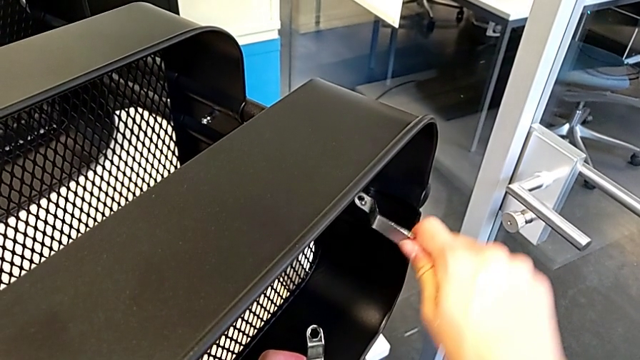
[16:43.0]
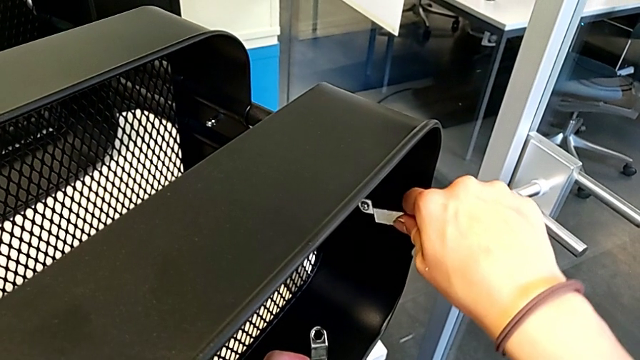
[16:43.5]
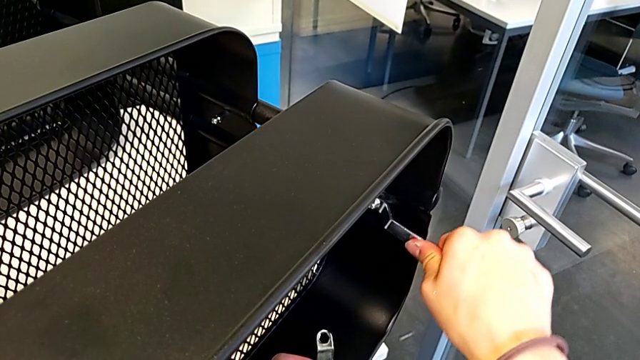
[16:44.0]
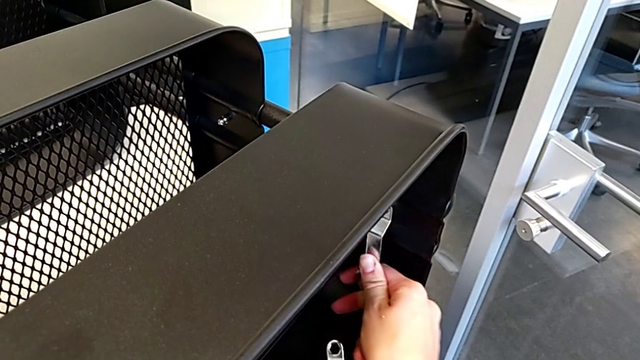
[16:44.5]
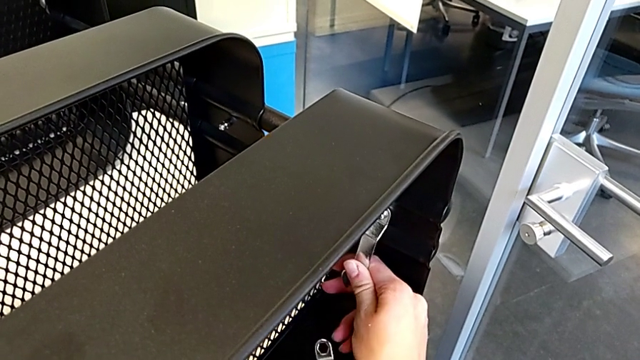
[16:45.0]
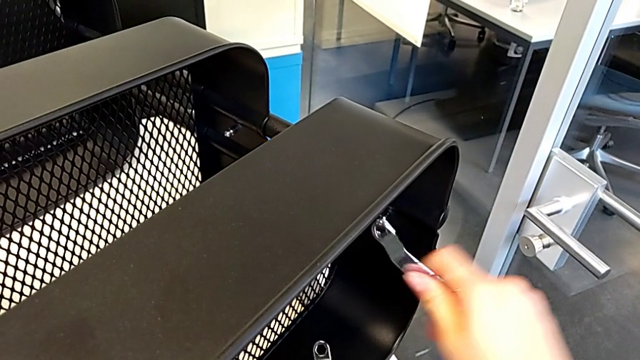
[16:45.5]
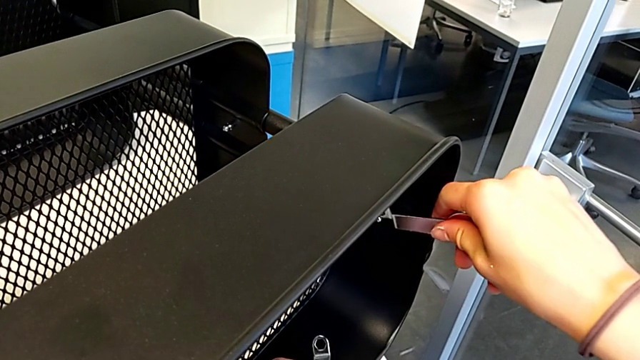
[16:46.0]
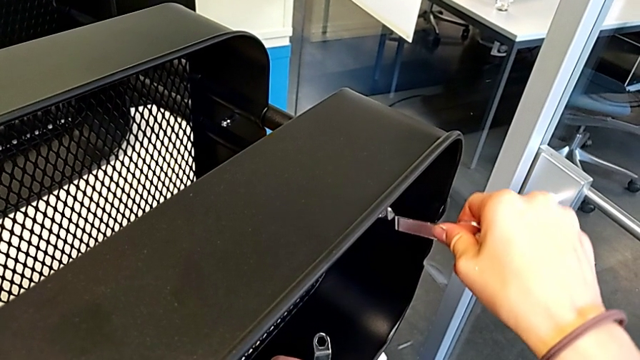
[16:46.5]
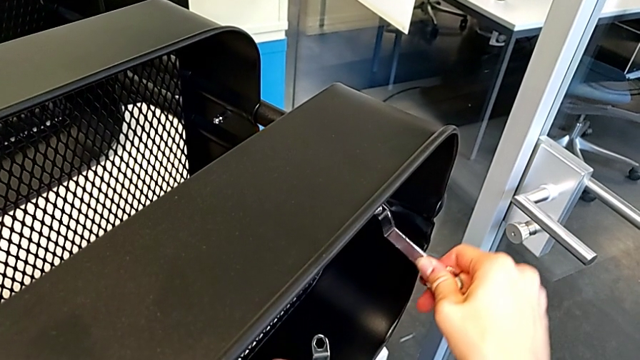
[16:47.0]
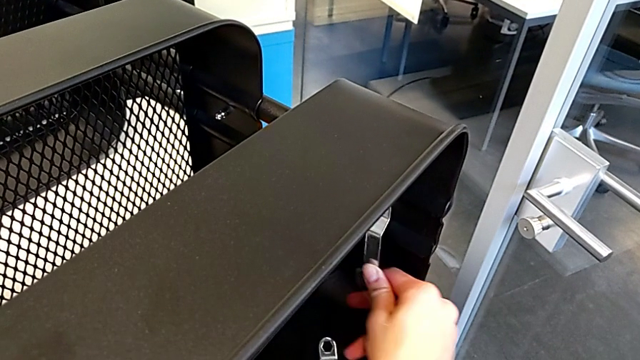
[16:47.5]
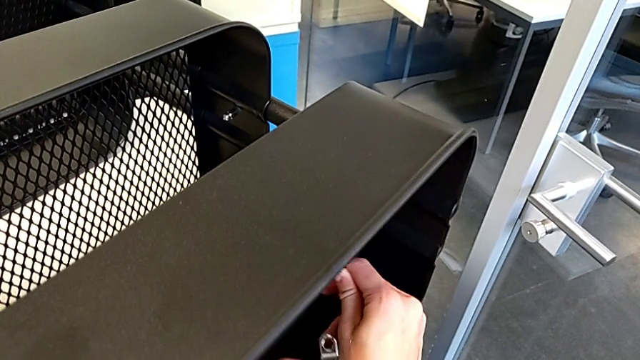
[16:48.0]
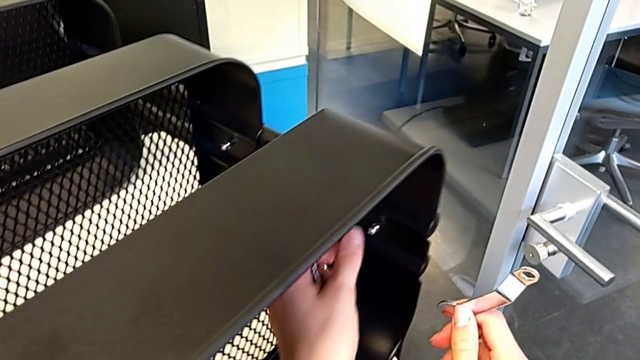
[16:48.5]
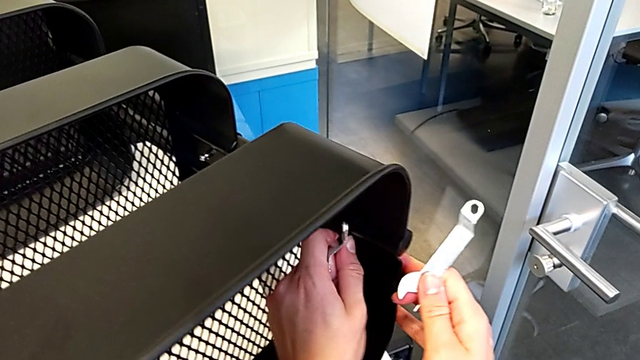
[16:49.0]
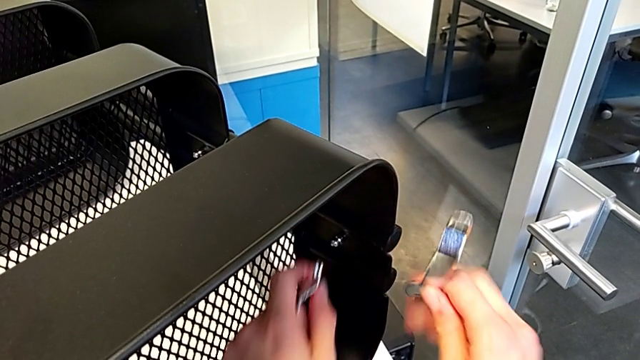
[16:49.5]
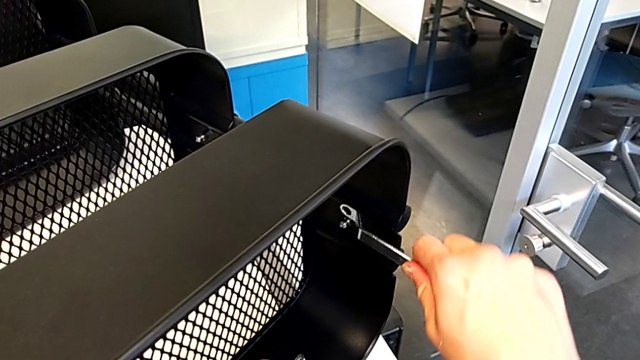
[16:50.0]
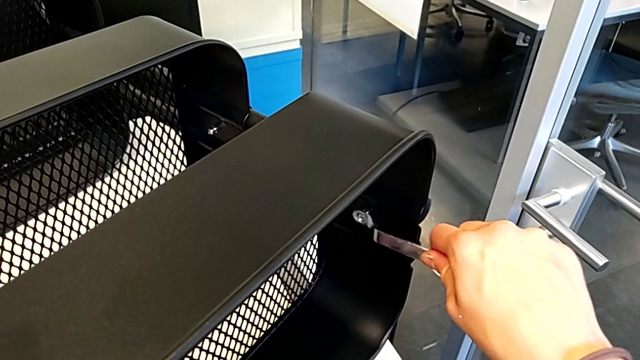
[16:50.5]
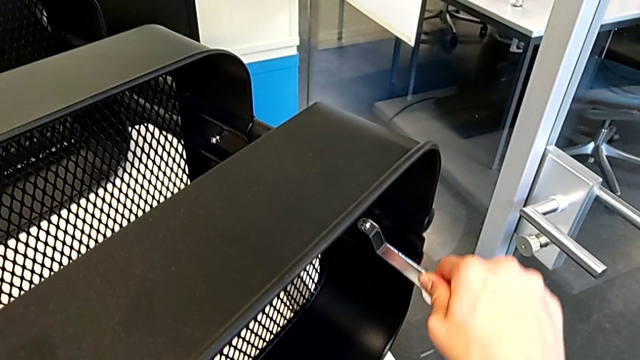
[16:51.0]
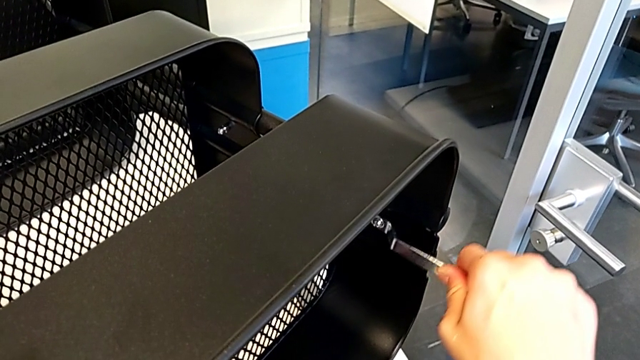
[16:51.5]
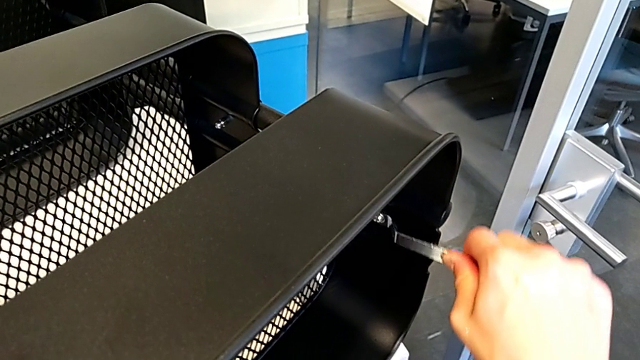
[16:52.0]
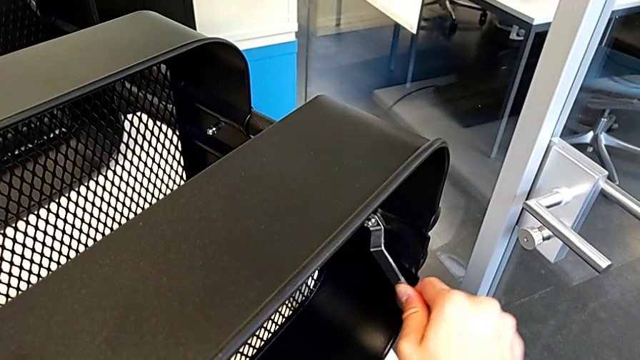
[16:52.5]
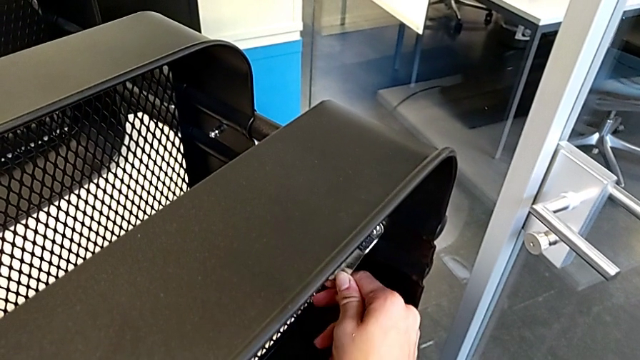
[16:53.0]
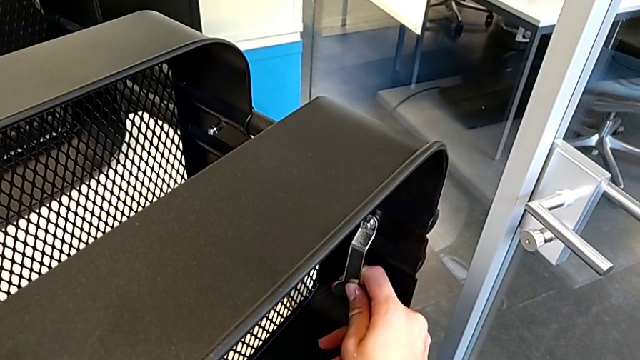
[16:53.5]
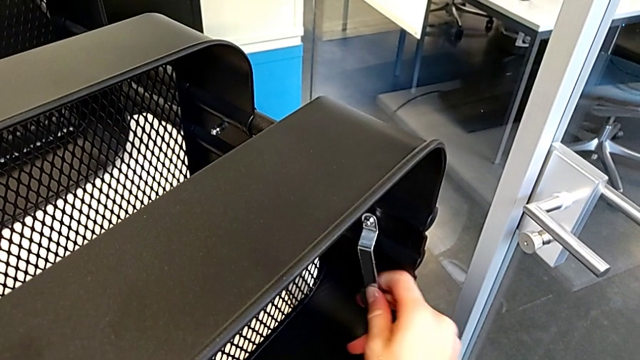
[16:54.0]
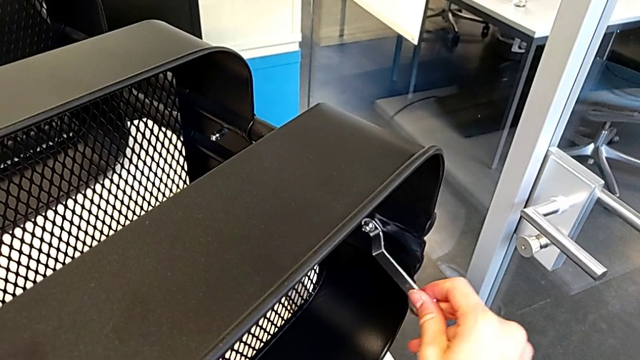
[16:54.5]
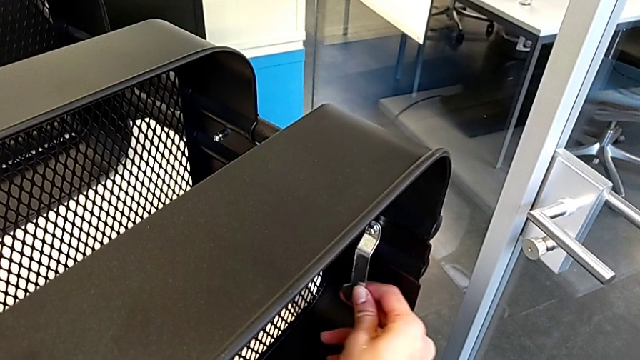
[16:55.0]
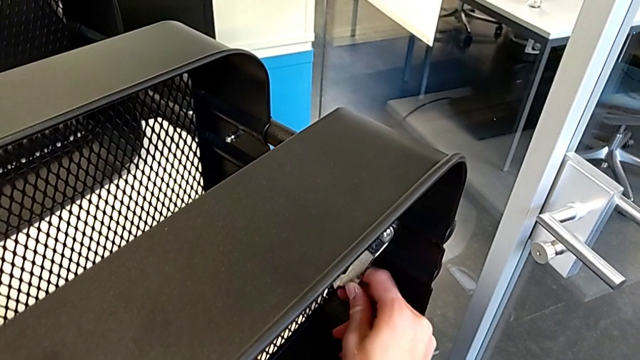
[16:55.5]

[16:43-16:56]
The camera wearer is screwing the third hexagon cap nut onto the brackets. They keep screwing the hexagon cap nut.

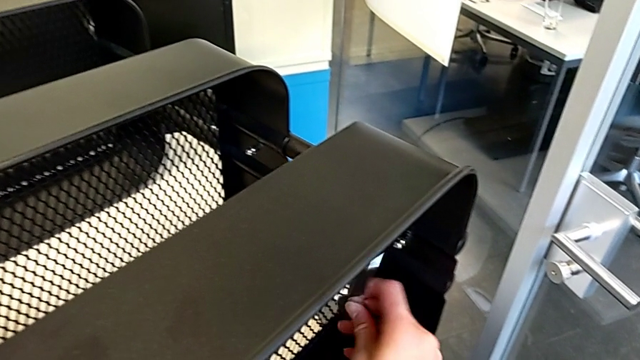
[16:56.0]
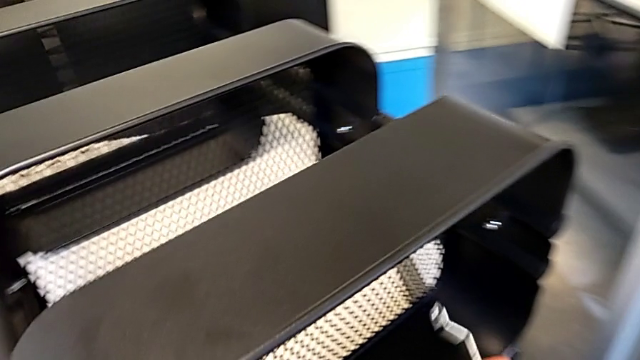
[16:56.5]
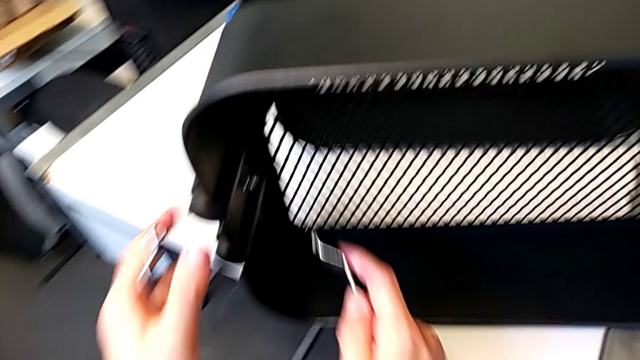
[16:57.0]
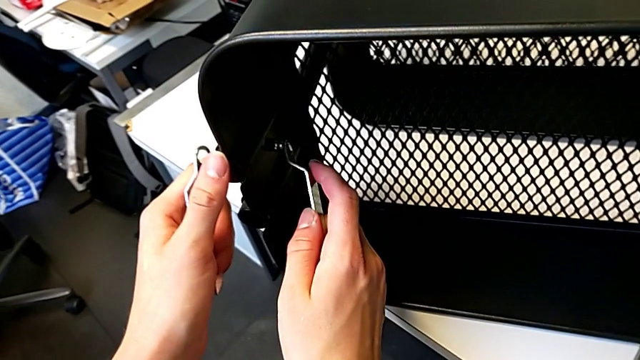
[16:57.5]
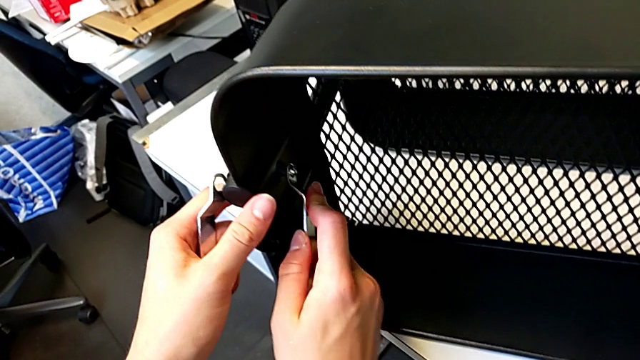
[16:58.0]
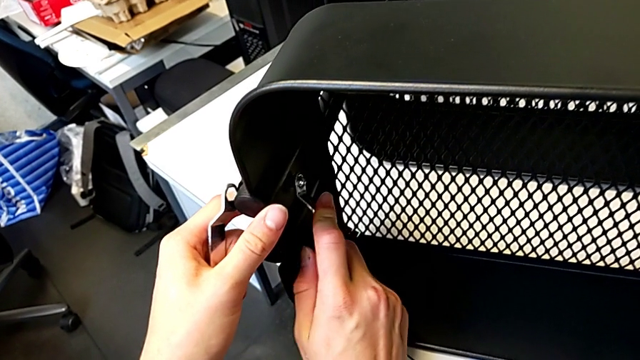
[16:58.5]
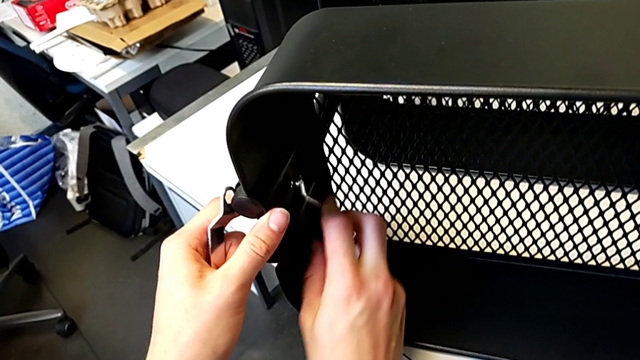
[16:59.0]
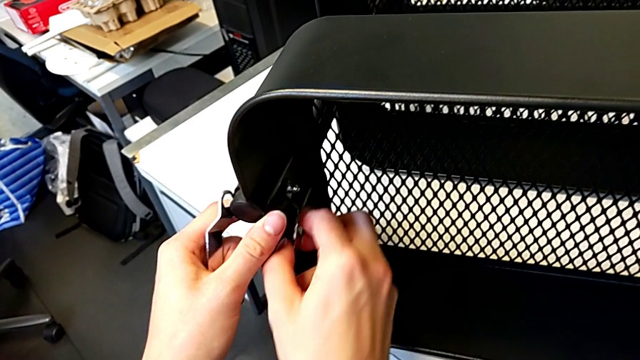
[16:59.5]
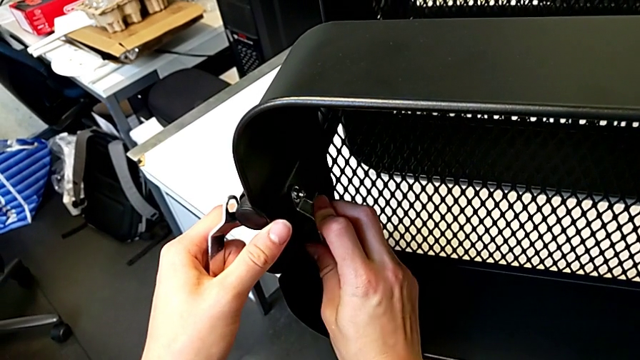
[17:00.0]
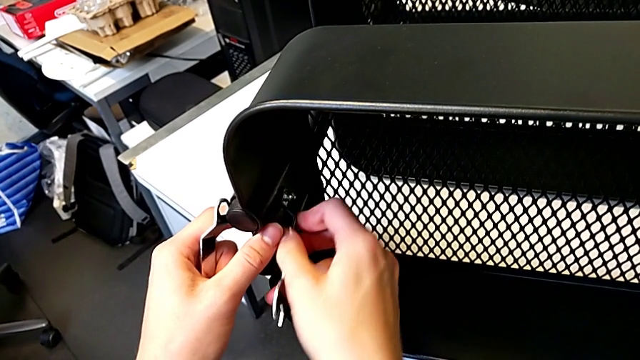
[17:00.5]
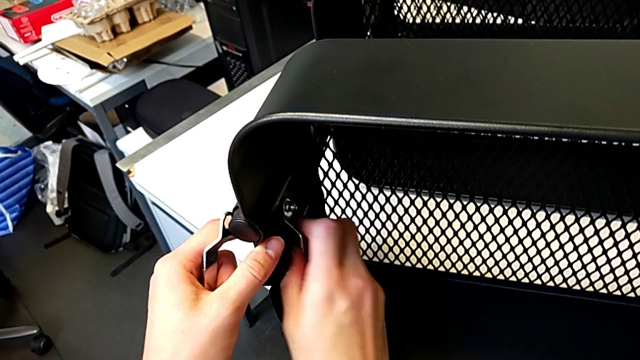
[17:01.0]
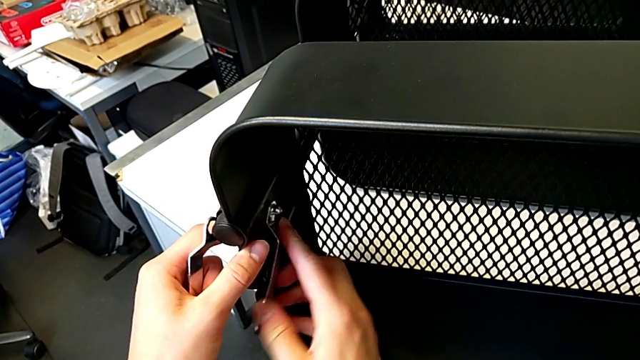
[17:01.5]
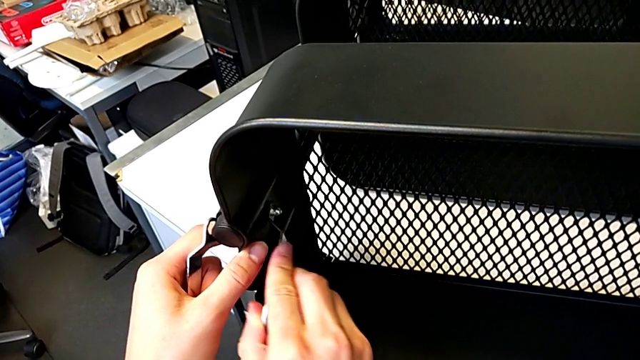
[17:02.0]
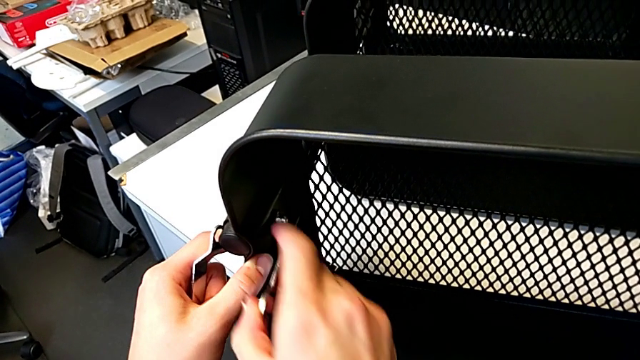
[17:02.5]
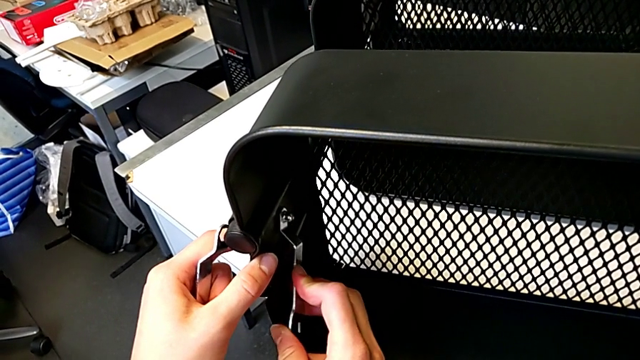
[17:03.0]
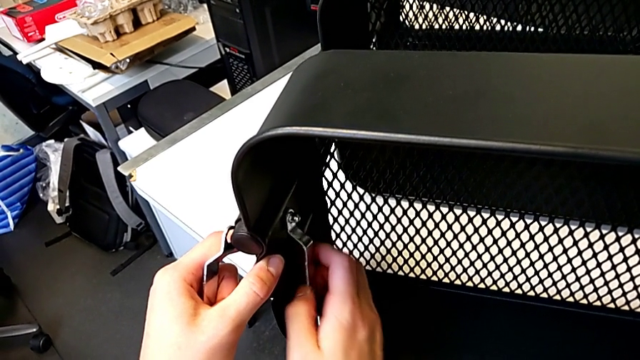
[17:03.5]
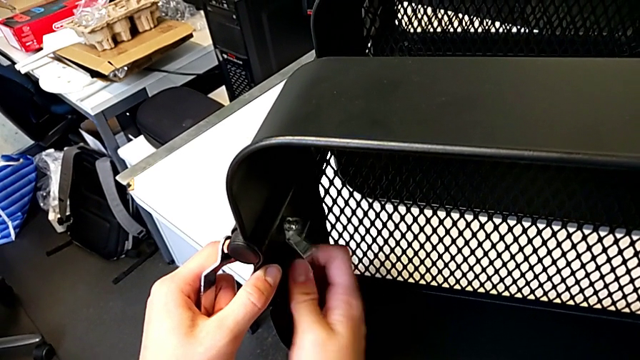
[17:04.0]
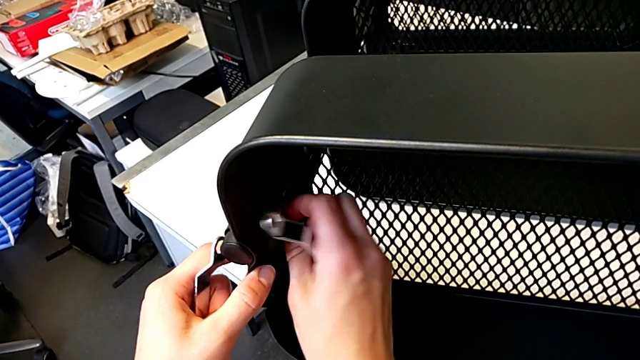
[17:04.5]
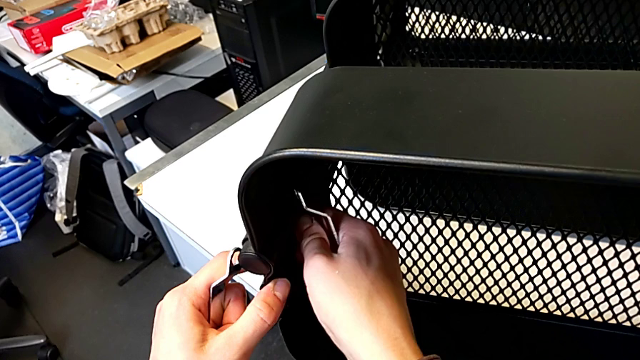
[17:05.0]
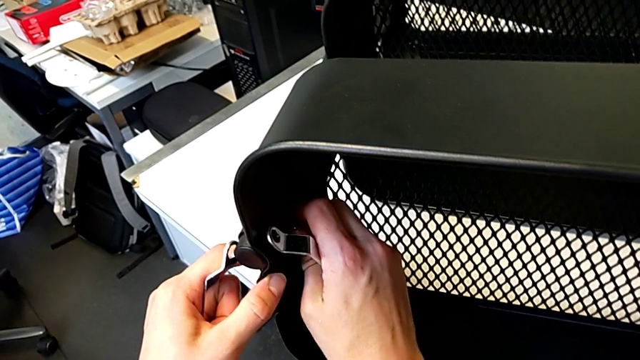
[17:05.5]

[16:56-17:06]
The camera wearer is screwing the fourth hexagon cap nut onto the brackets. They insert the hexagonal wrench and begin to screw the hexagon cap nut.
